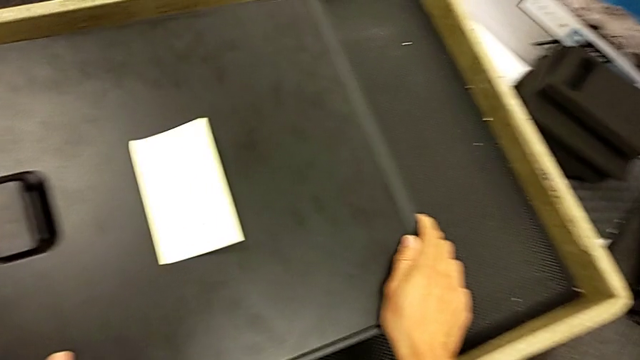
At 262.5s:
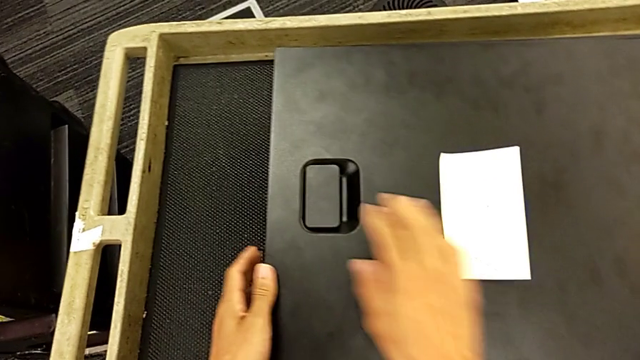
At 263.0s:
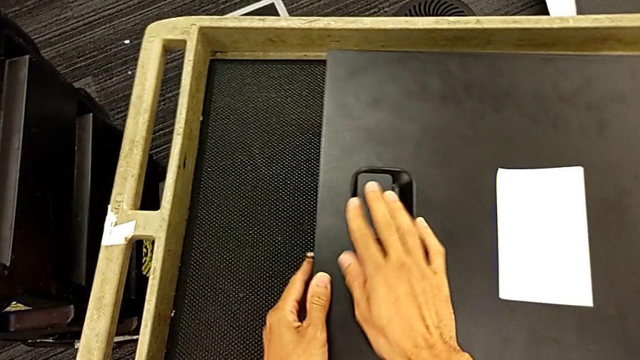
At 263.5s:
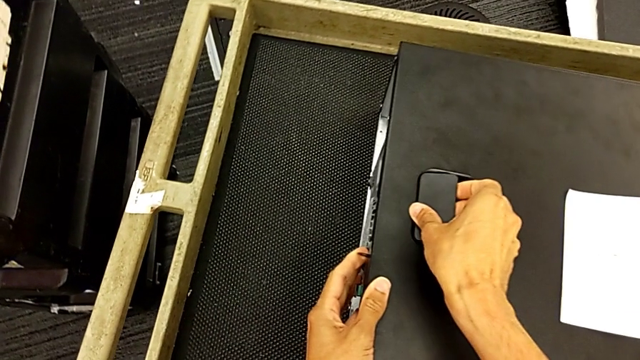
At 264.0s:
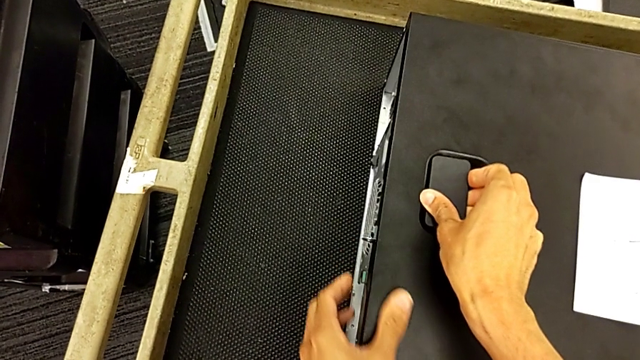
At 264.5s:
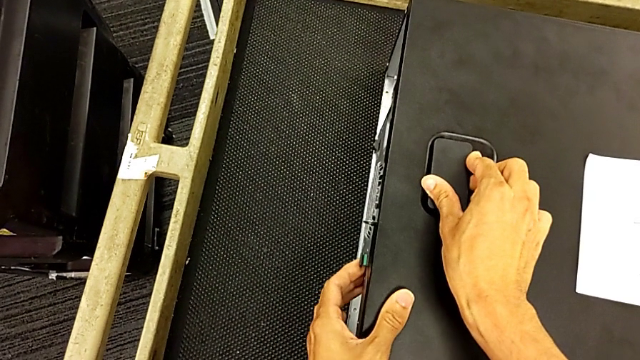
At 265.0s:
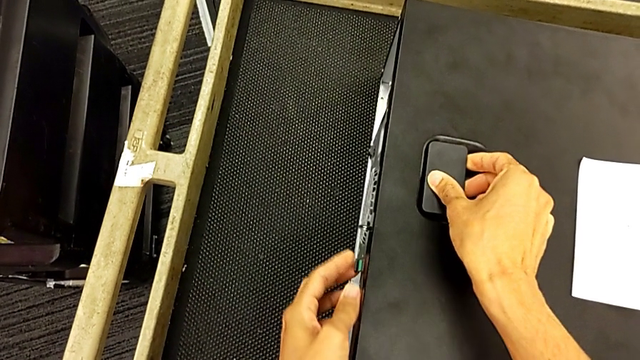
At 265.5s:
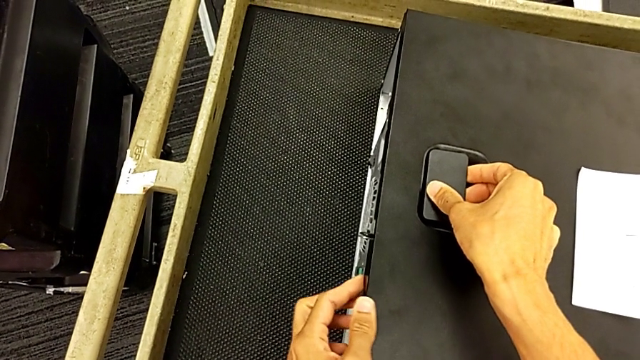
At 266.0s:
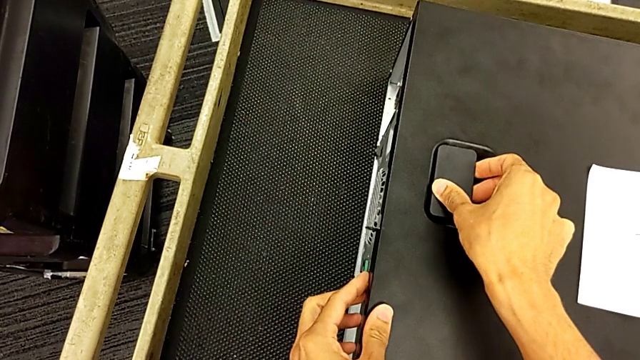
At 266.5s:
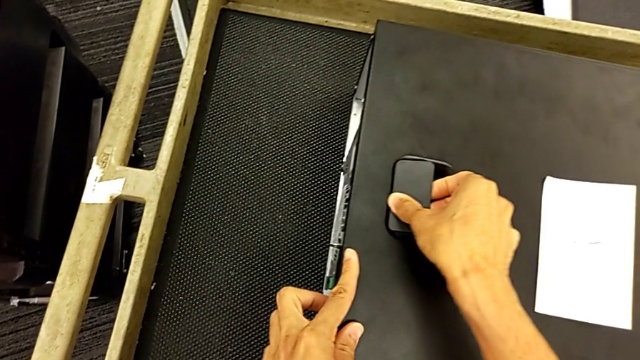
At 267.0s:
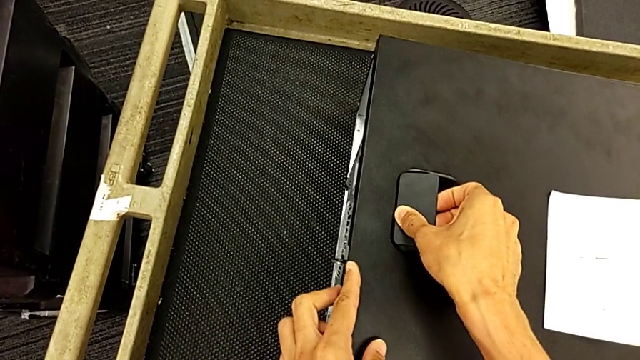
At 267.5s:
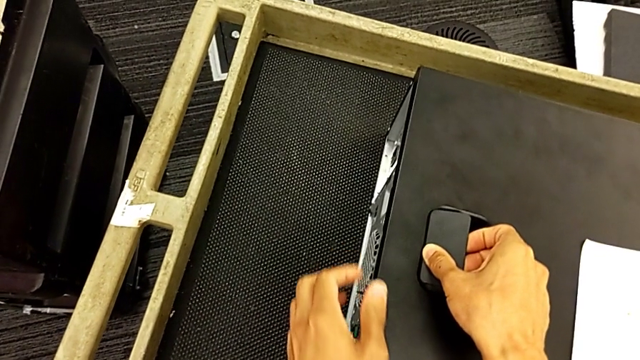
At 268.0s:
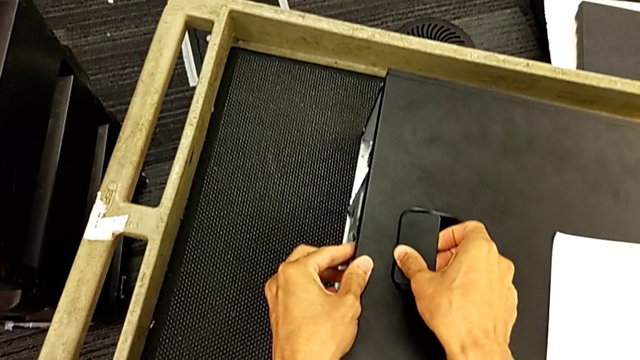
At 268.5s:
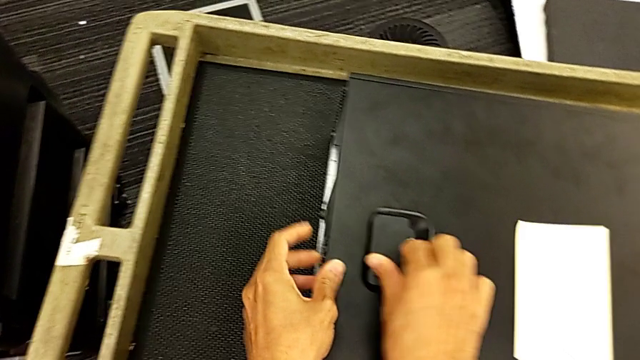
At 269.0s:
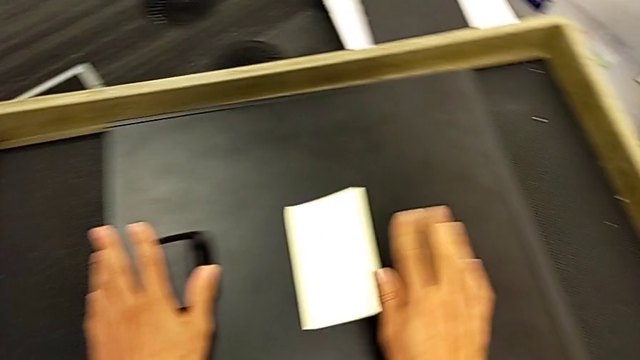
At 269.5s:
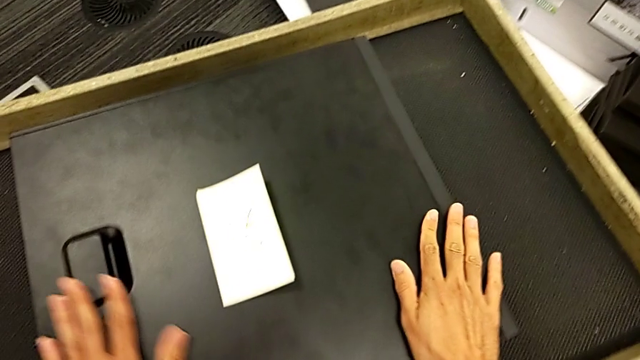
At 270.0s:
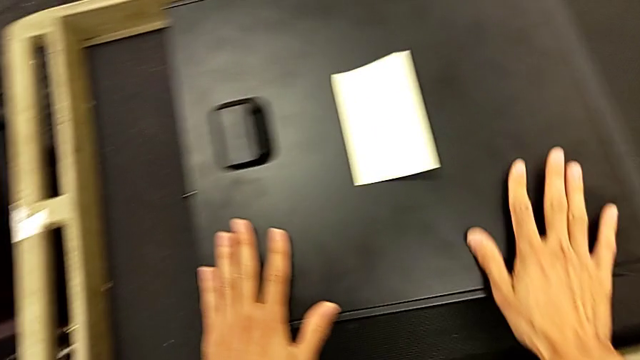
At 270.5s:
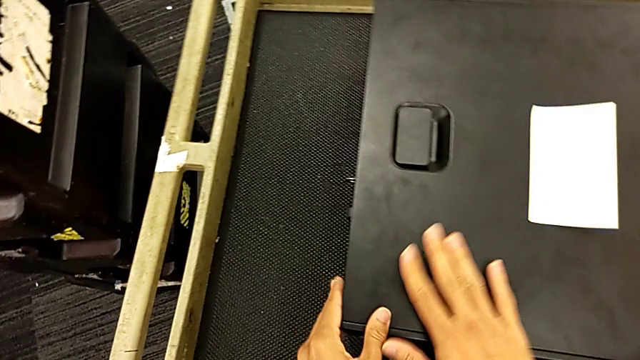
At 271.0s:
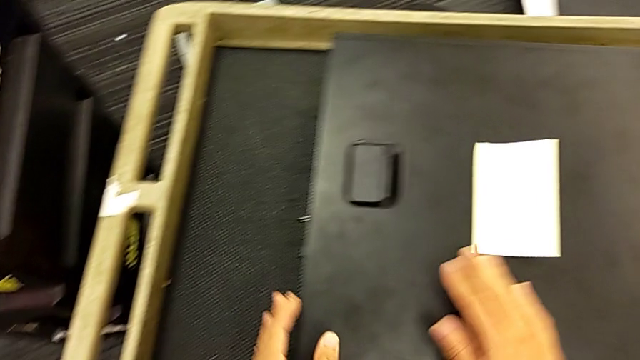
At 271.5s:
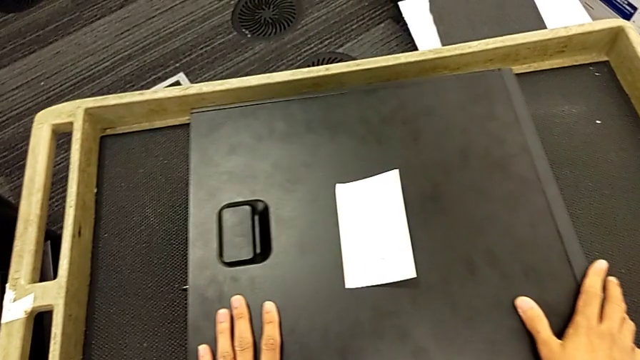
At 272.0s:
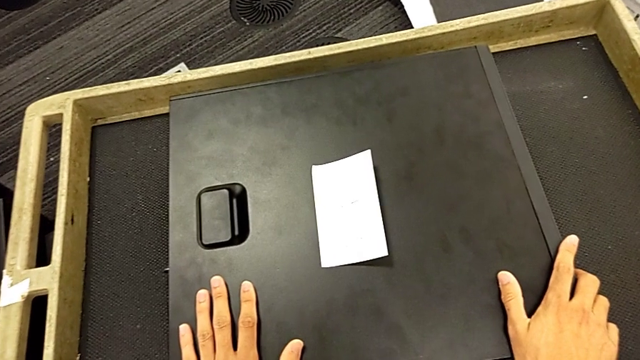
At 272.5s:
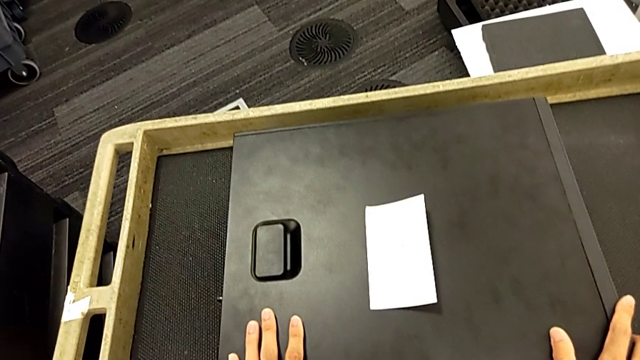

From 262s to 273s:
The camera wearer is putting the cover on the computer tower. They pull the handle.
